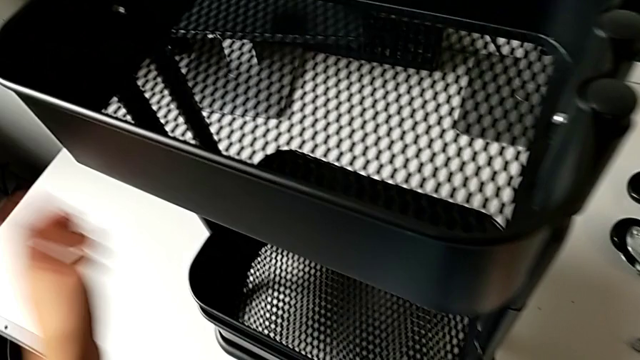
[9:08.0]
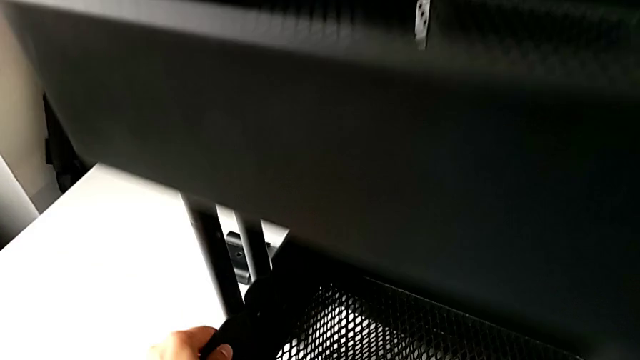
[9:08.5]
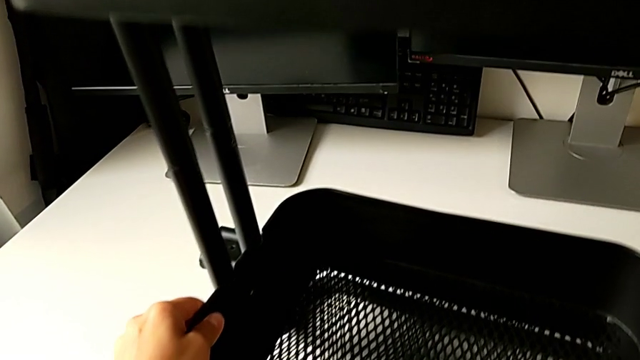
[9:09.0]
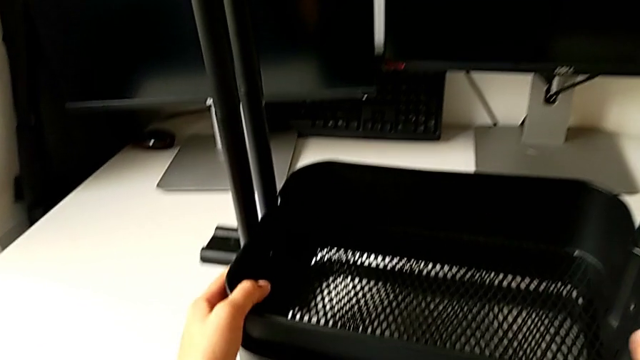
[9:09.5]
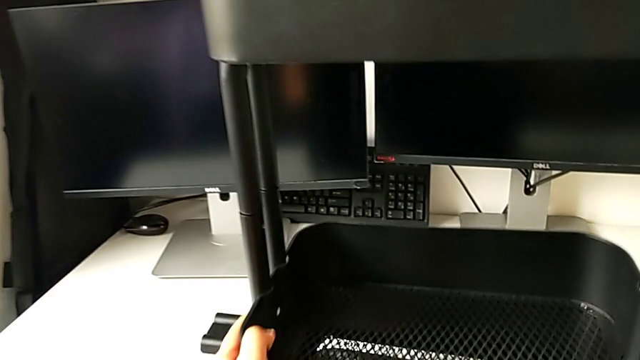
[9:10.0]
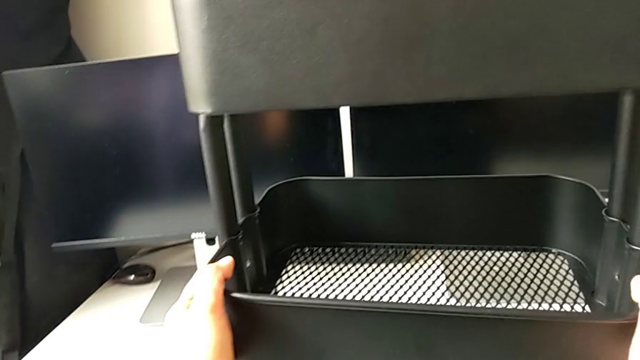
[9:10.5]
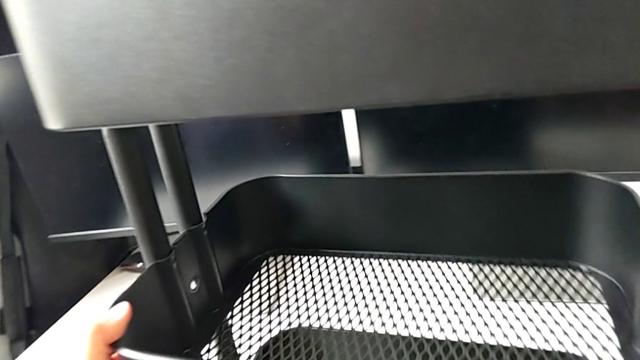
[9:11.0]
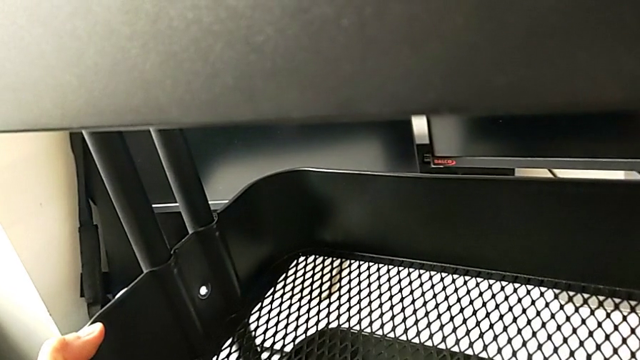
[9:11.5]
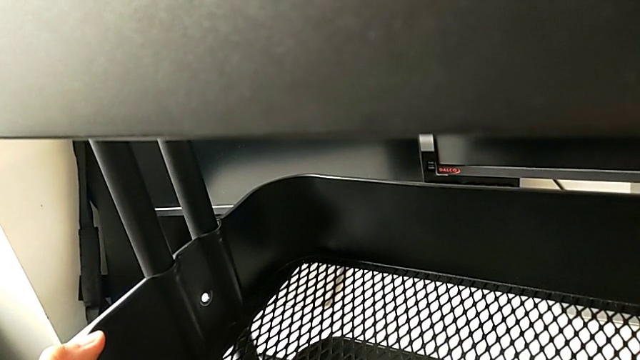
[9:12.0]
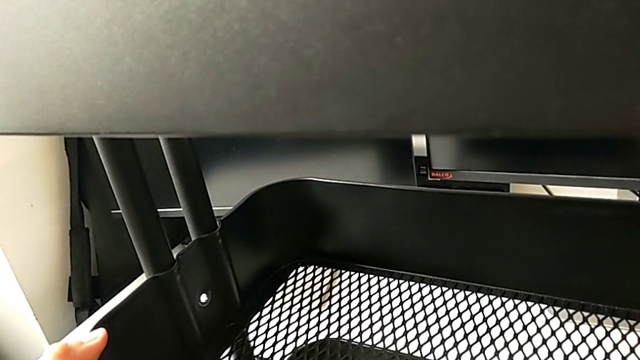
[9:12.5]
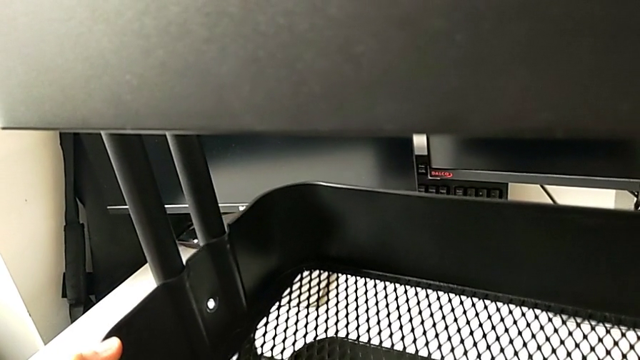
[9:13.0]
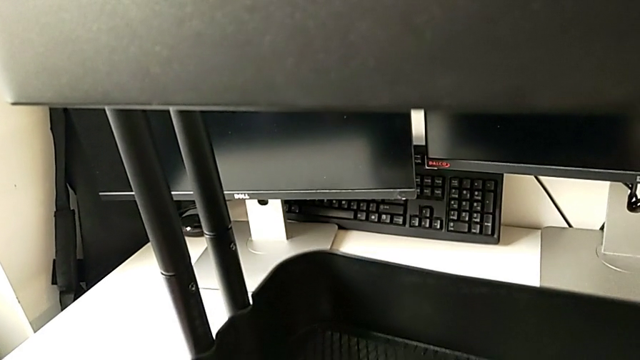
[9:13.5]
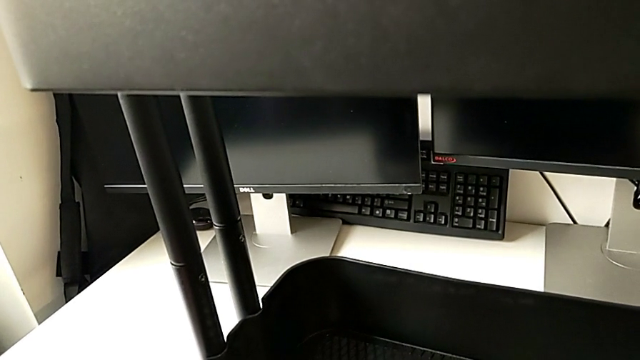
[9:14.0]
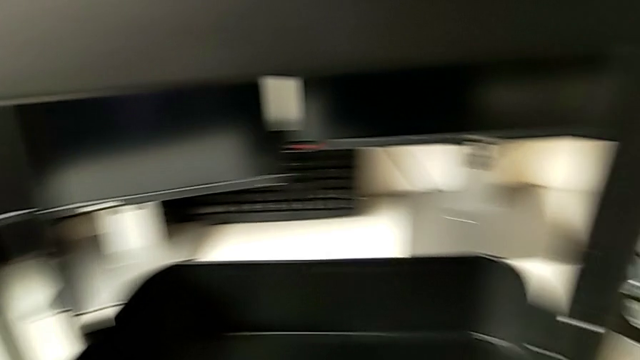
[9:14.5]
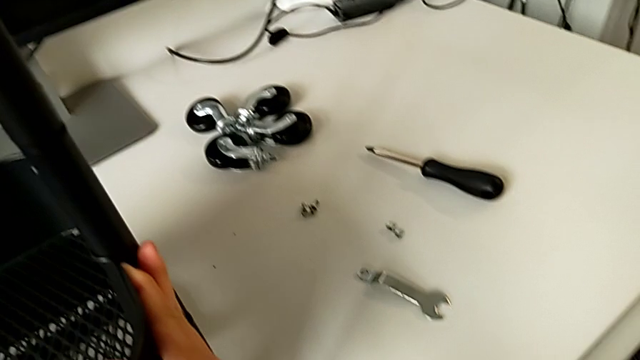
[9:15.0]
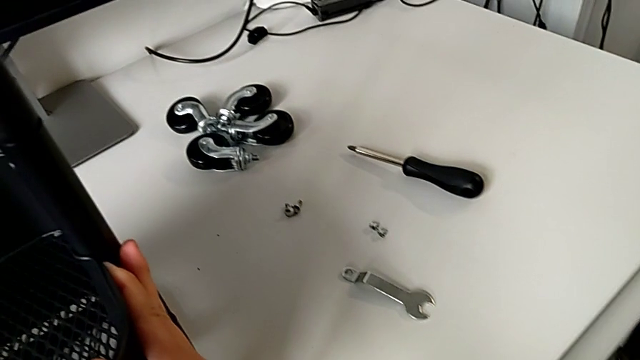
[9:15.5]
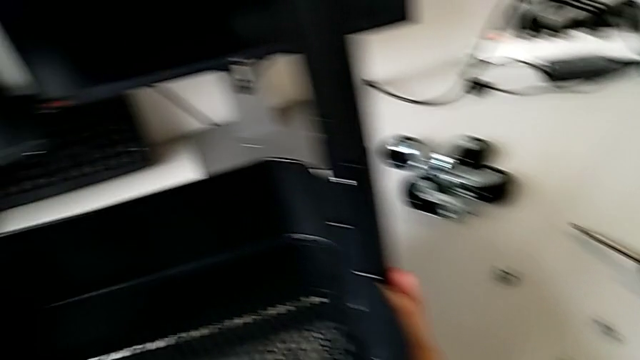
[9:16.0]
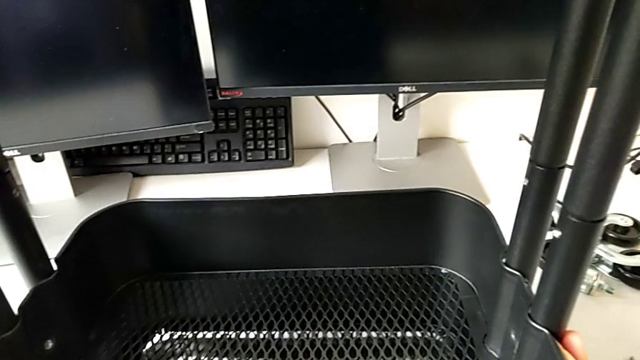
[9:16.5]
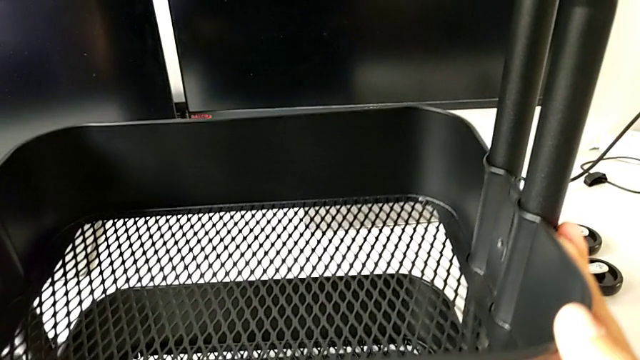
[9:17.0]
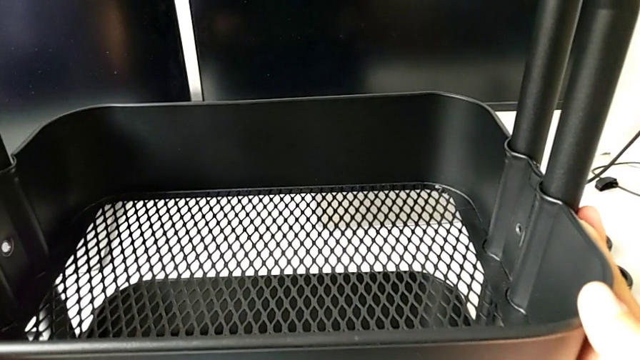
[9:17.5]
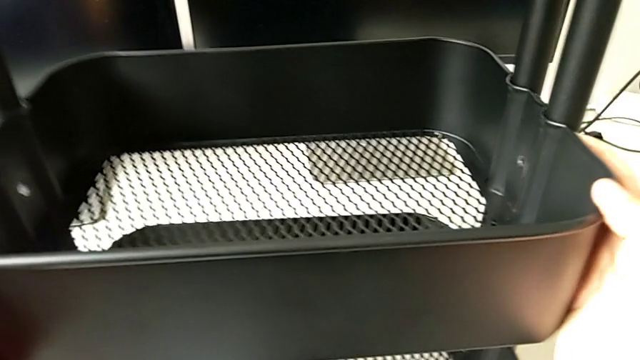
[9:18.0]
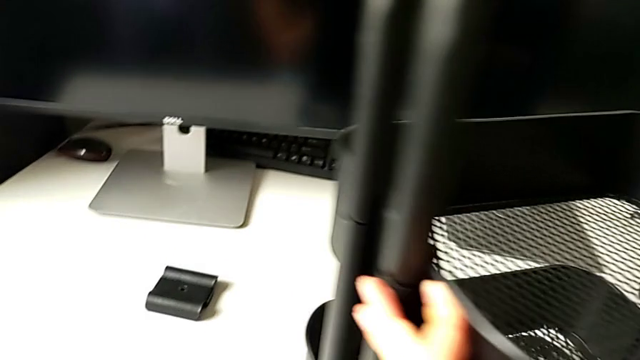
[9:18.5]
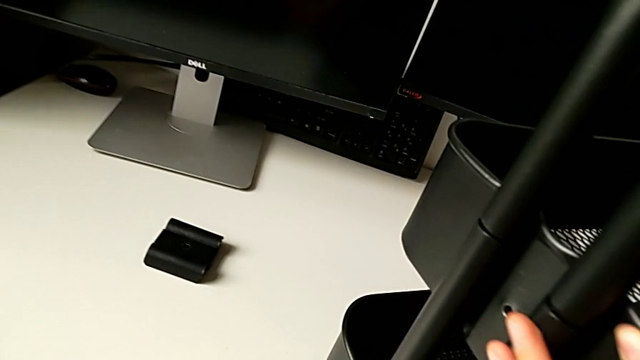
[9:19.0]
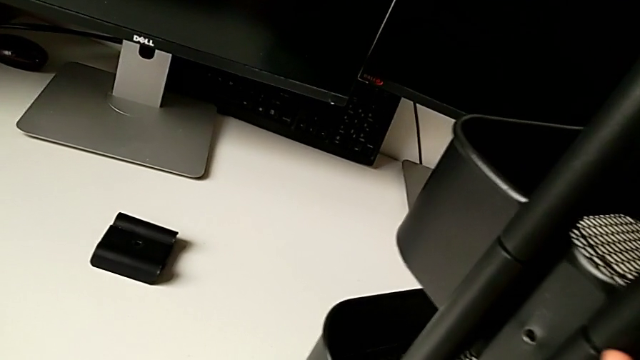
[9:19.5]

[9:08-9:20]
The camera wearer is assembling the first bracket of the middle grid tray.

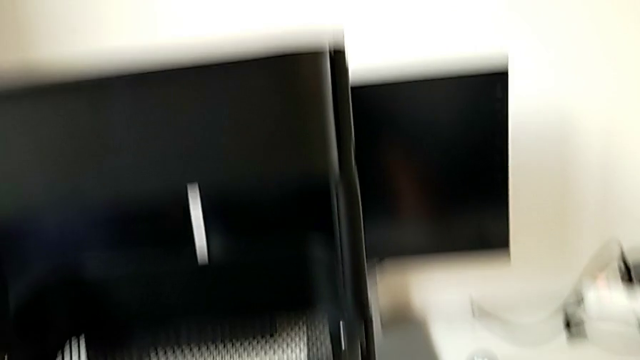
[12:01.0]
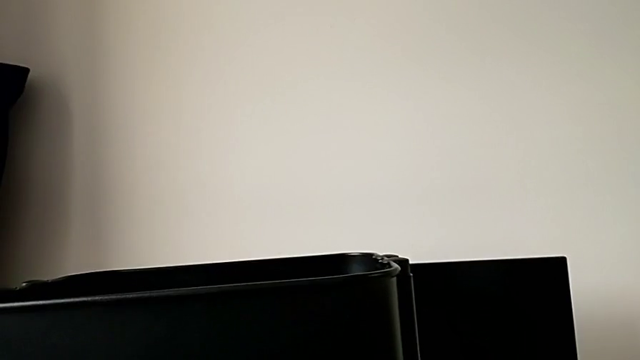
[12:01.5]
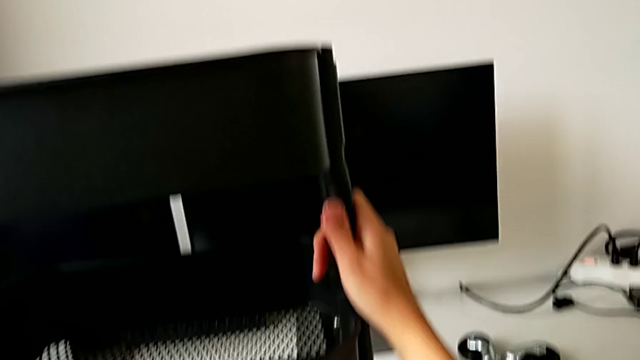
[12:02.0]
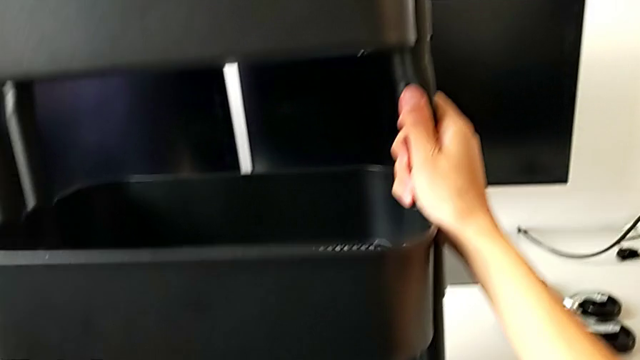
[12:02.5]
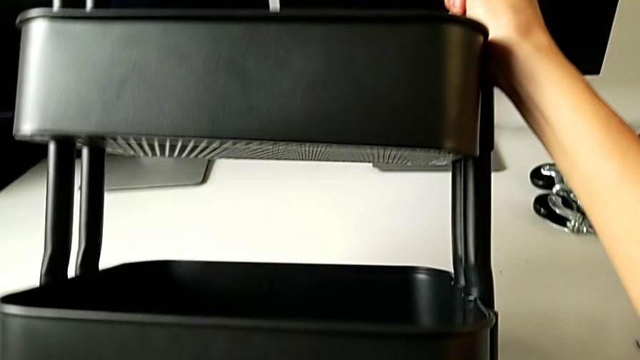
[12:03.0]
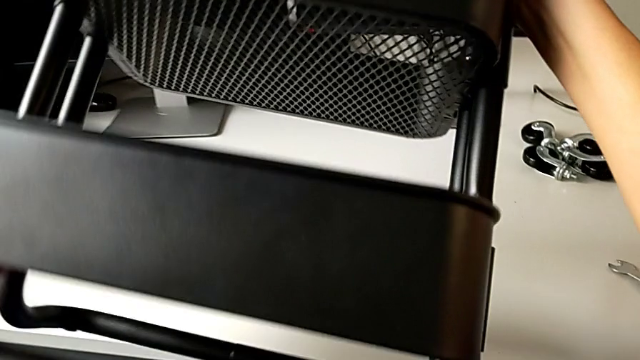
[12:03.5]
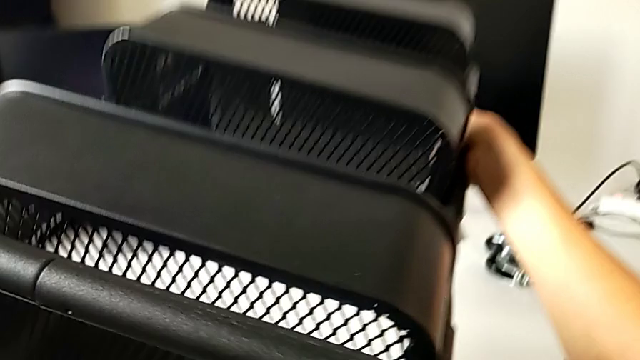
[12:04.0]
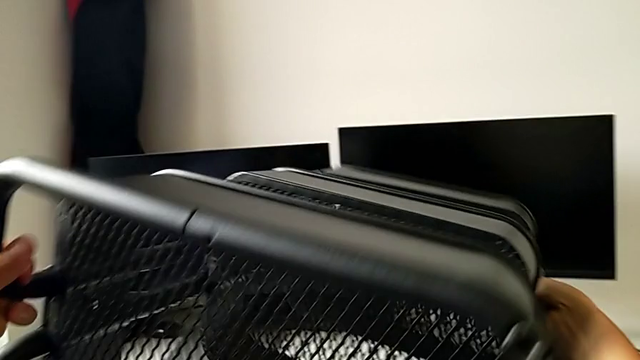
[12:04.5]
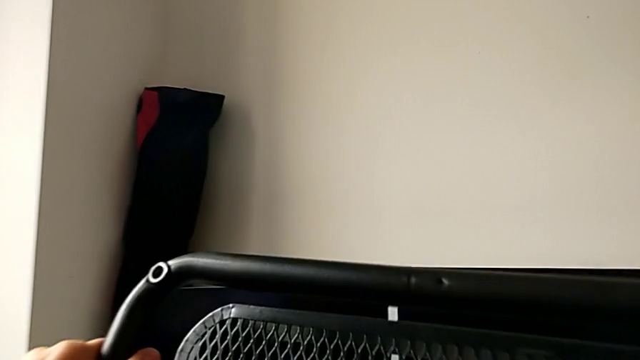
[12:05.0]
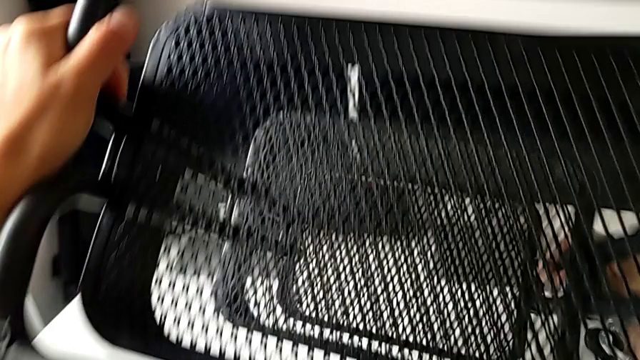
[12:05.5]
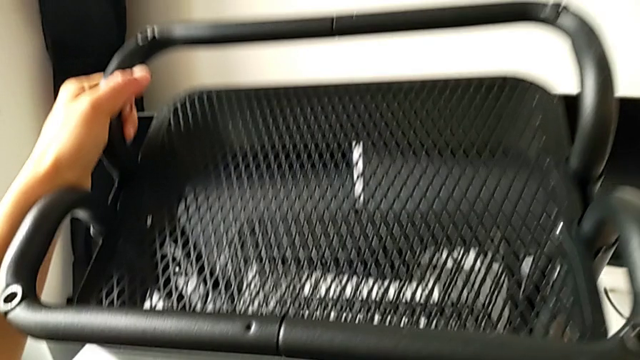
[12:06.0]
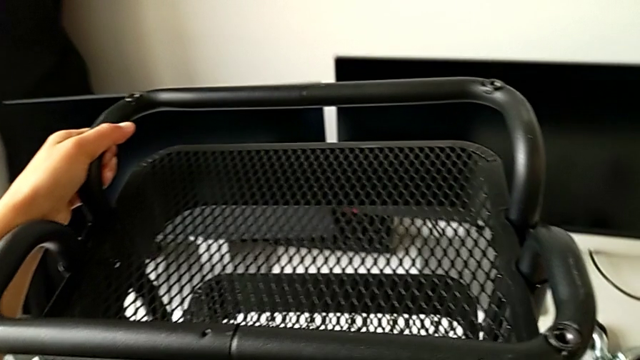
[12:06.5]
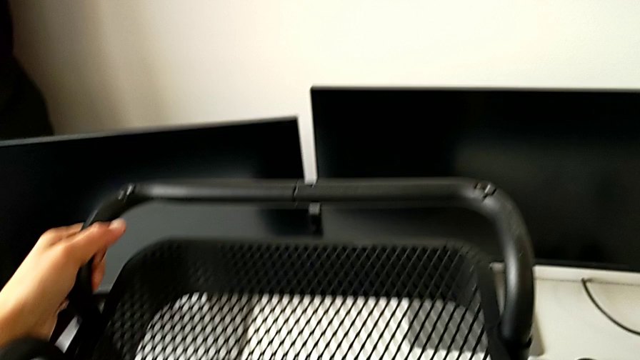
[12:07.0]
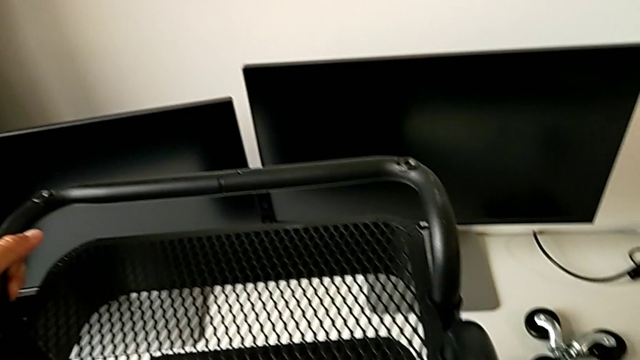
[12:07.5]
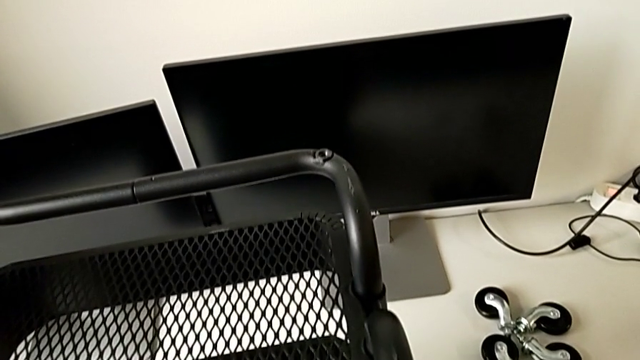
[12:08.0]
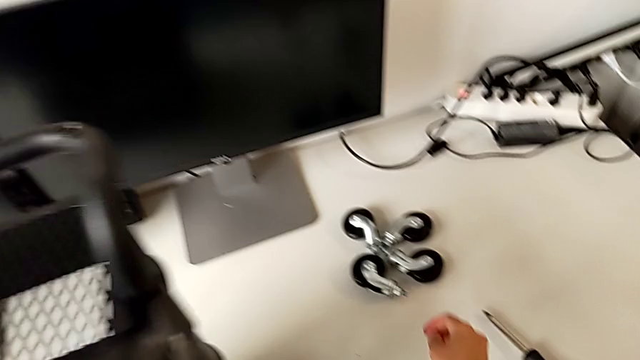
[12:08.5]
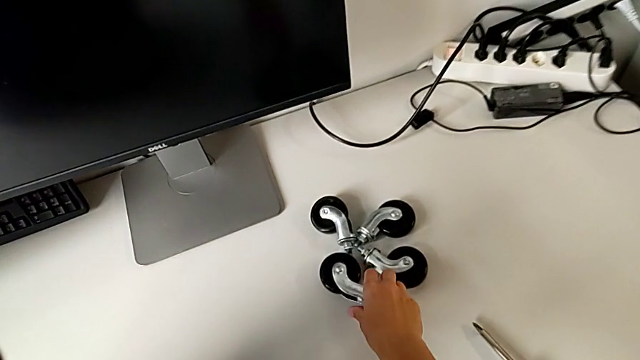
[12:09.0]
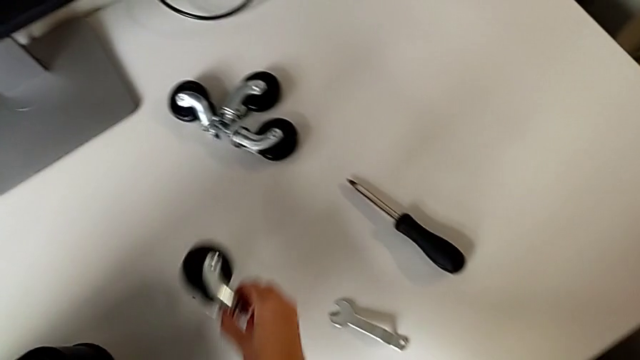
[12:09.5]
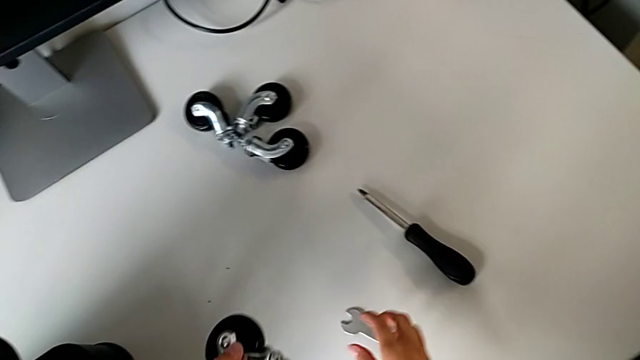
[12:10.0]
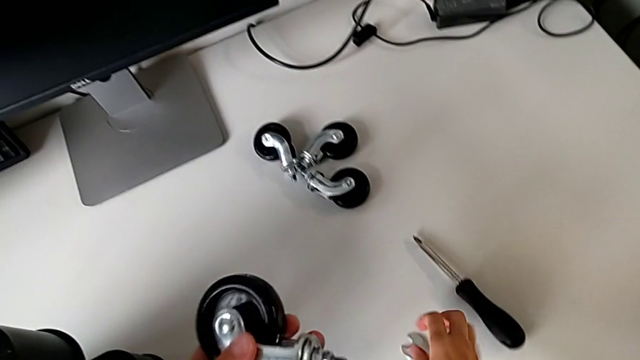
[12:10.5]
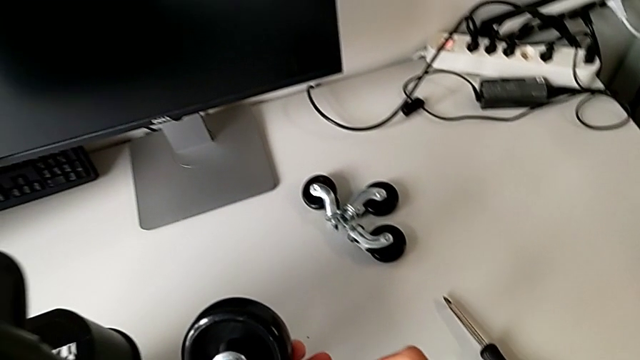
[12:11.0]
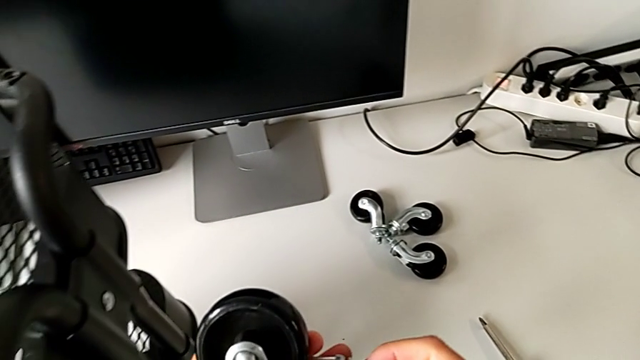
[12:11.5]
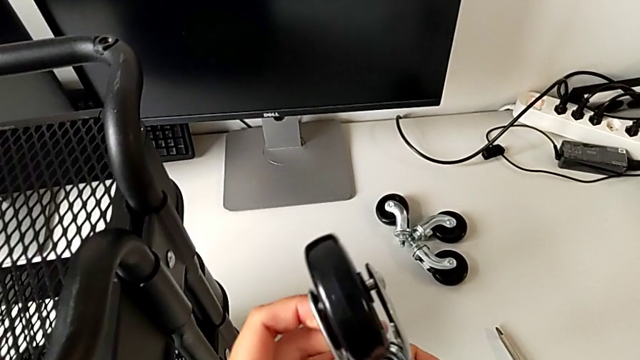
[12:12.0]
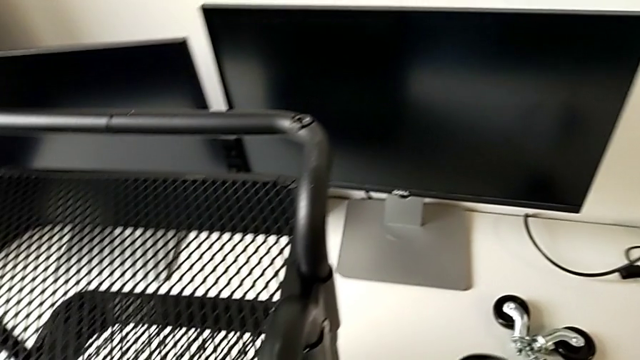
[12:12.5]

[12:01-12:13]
The camera wearer is placing the first wheel.
